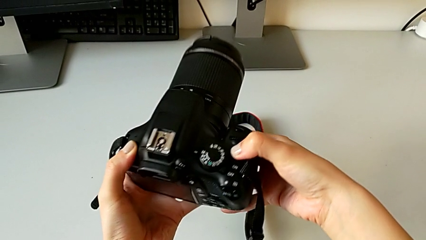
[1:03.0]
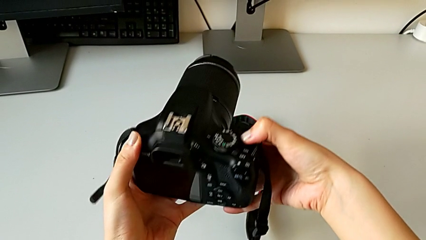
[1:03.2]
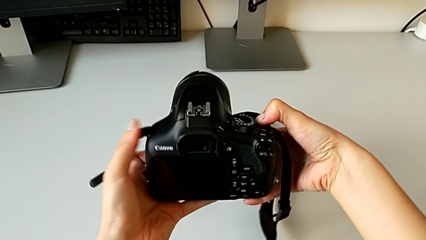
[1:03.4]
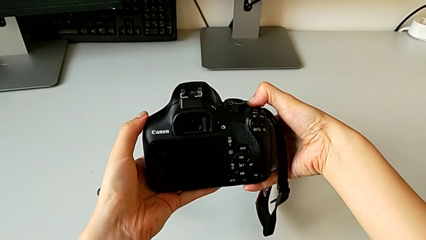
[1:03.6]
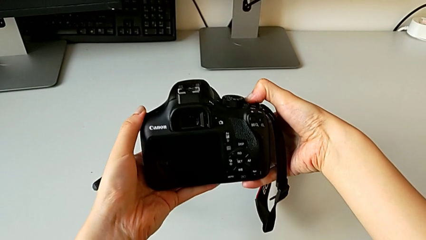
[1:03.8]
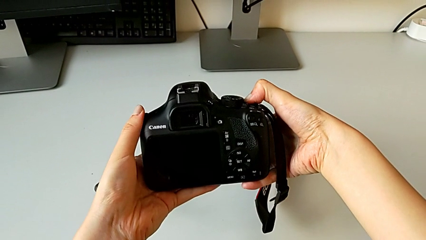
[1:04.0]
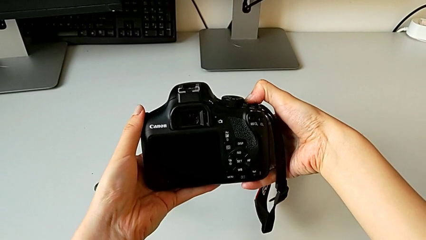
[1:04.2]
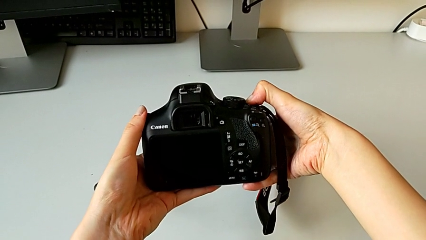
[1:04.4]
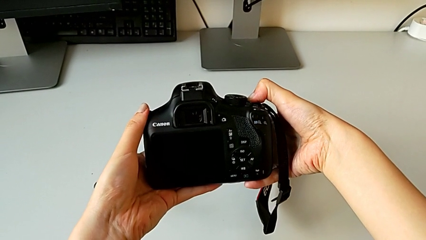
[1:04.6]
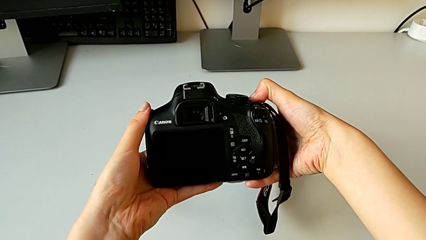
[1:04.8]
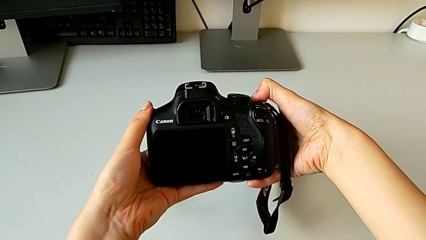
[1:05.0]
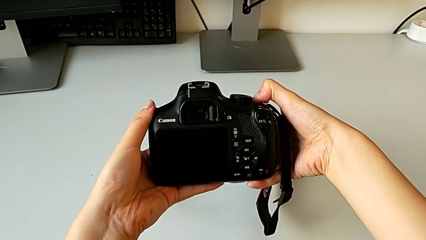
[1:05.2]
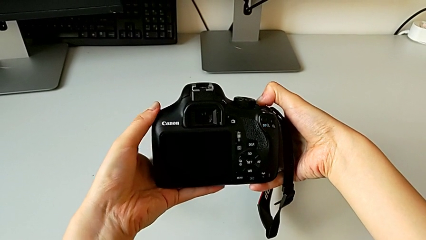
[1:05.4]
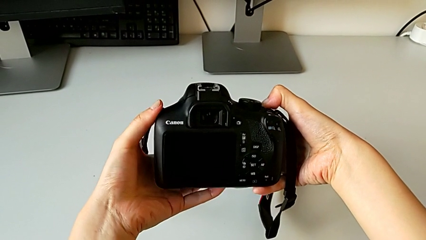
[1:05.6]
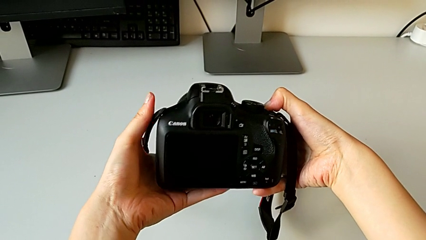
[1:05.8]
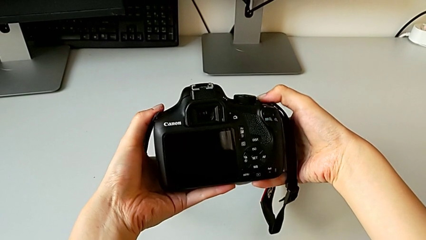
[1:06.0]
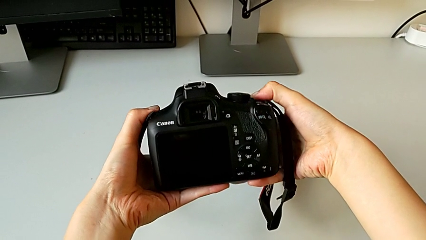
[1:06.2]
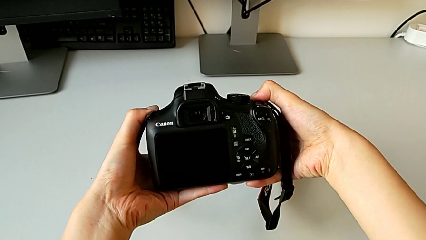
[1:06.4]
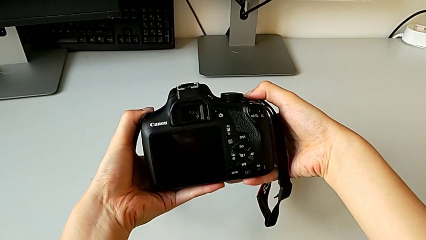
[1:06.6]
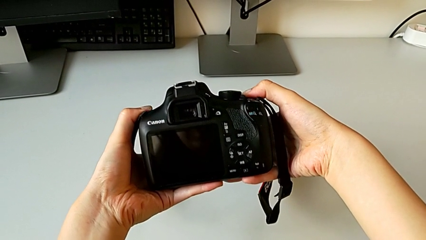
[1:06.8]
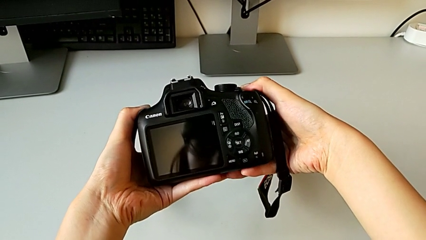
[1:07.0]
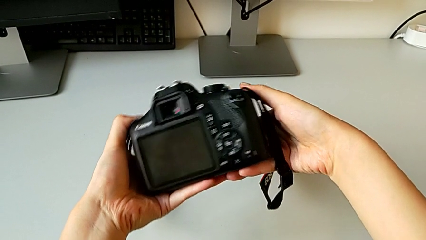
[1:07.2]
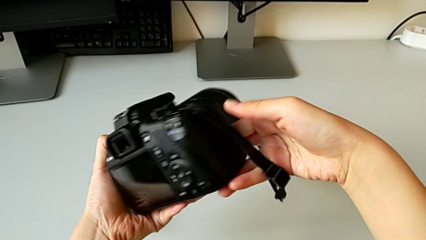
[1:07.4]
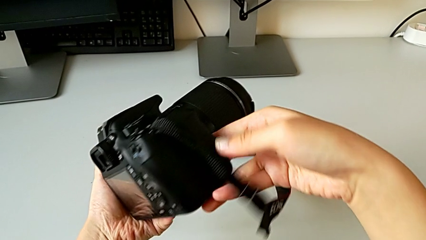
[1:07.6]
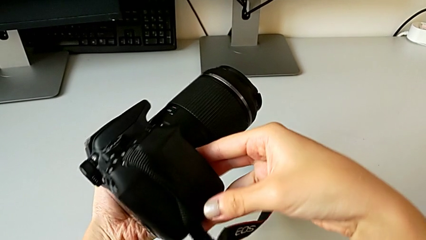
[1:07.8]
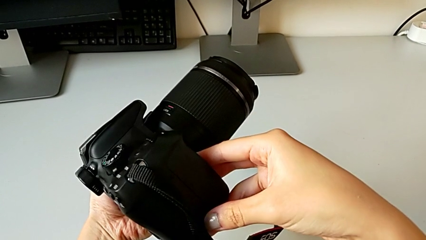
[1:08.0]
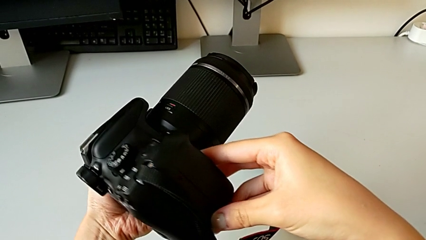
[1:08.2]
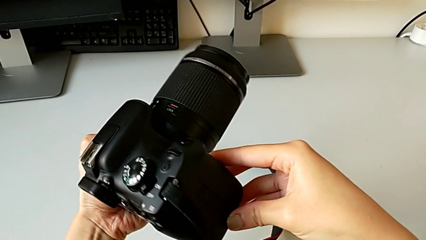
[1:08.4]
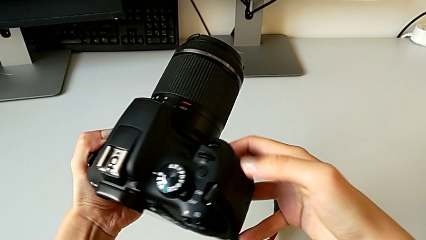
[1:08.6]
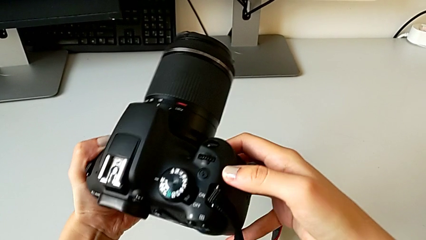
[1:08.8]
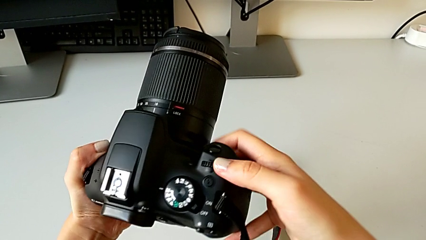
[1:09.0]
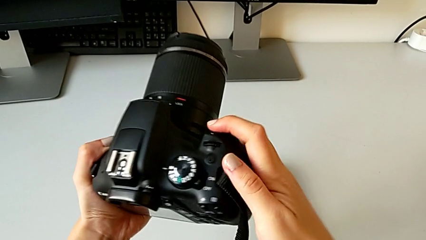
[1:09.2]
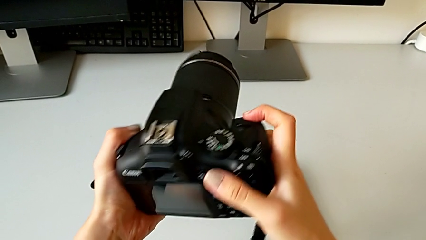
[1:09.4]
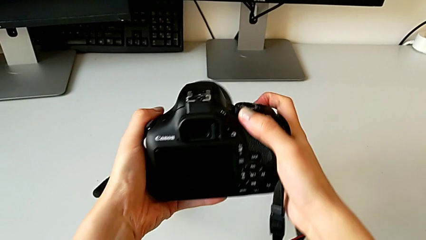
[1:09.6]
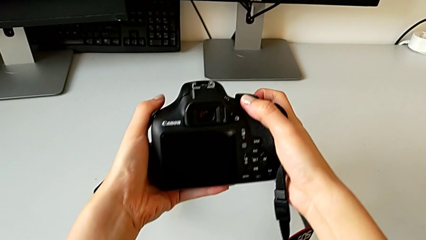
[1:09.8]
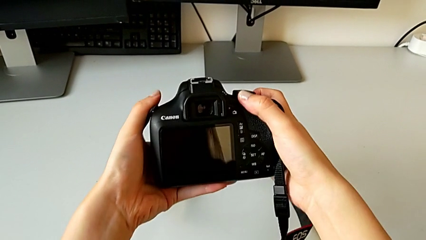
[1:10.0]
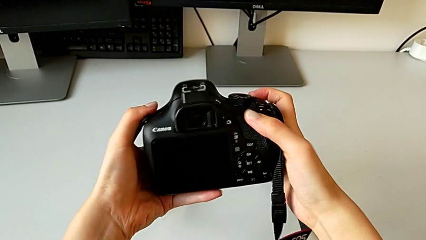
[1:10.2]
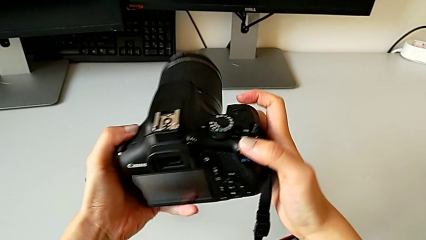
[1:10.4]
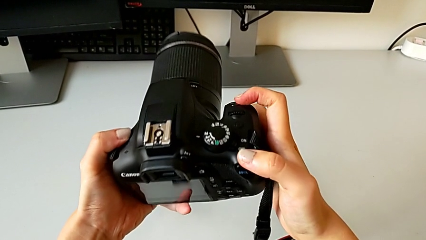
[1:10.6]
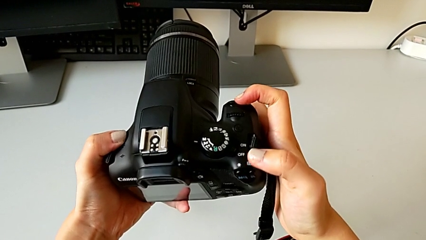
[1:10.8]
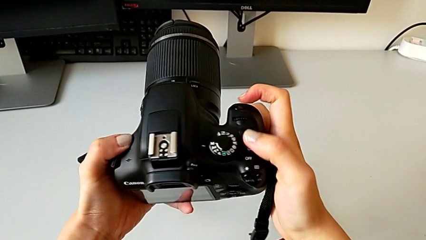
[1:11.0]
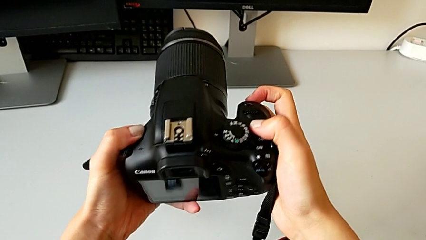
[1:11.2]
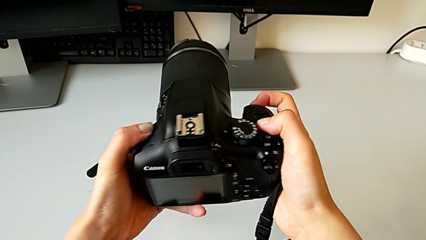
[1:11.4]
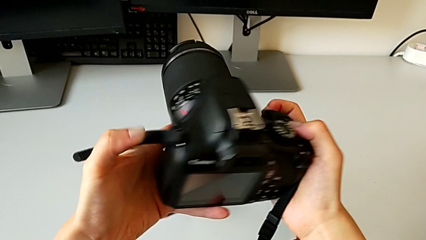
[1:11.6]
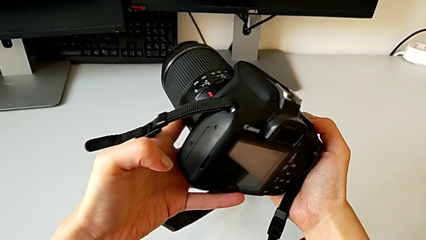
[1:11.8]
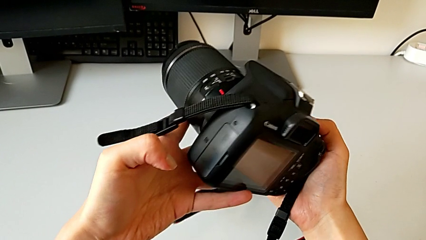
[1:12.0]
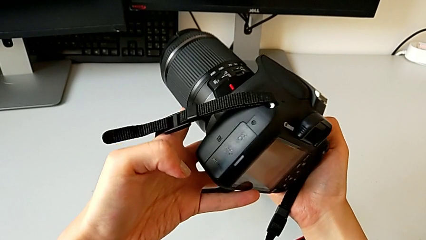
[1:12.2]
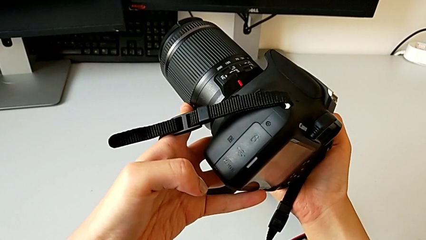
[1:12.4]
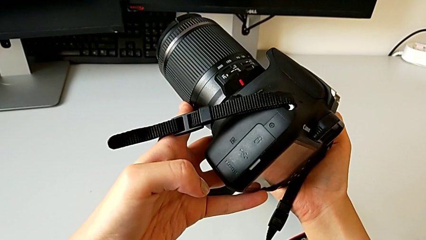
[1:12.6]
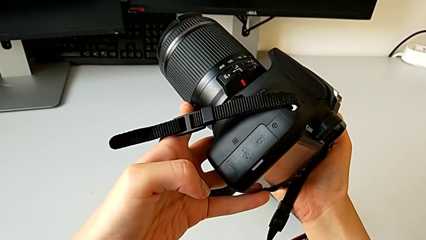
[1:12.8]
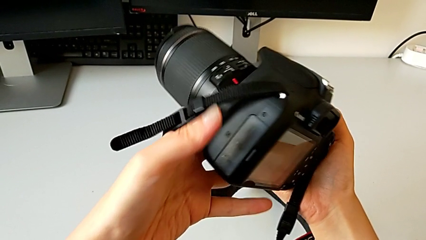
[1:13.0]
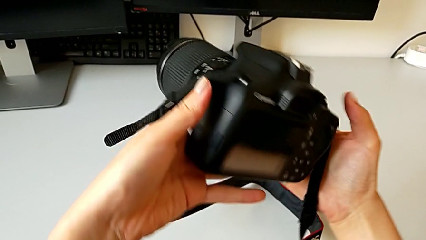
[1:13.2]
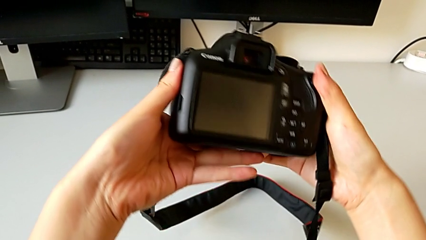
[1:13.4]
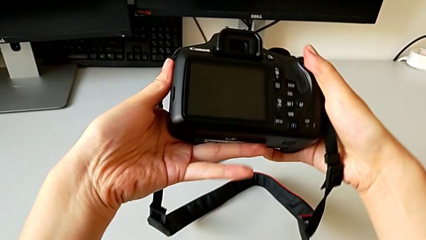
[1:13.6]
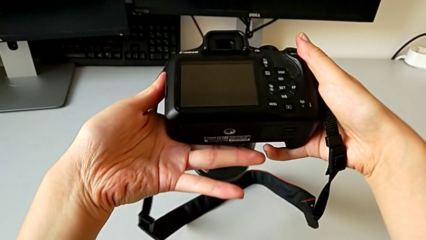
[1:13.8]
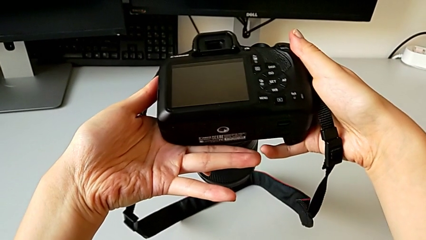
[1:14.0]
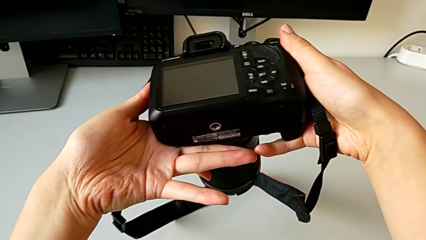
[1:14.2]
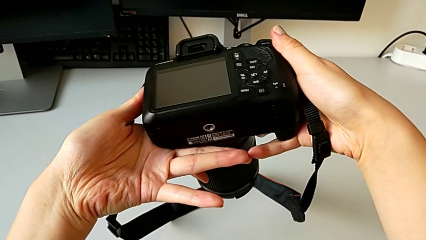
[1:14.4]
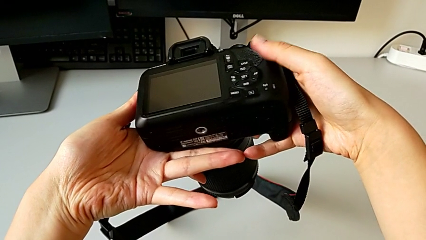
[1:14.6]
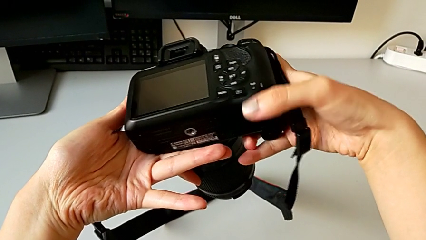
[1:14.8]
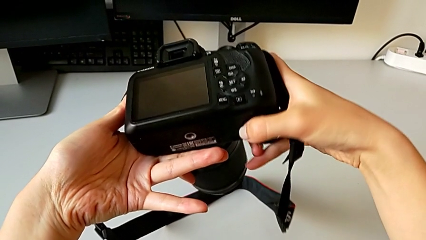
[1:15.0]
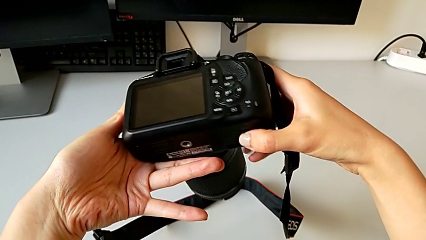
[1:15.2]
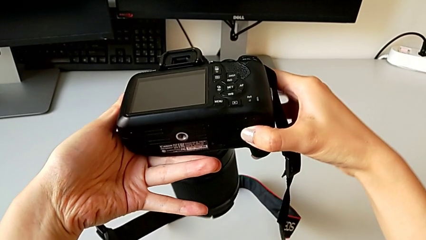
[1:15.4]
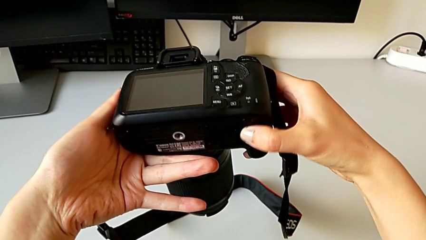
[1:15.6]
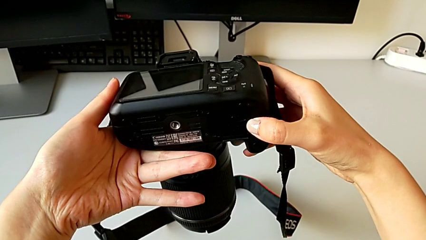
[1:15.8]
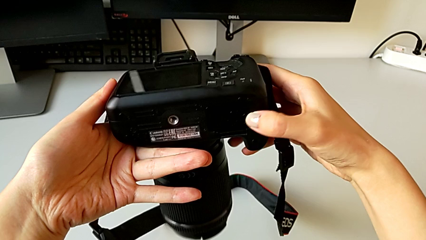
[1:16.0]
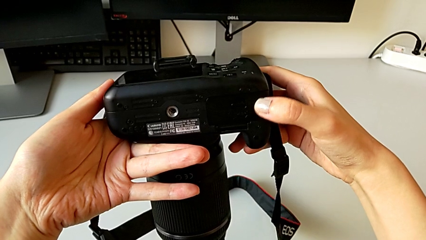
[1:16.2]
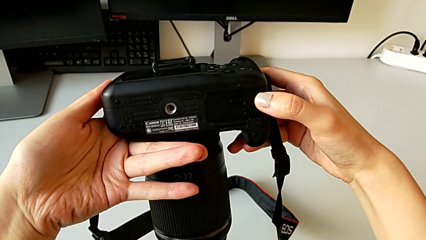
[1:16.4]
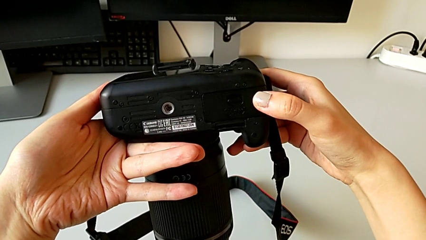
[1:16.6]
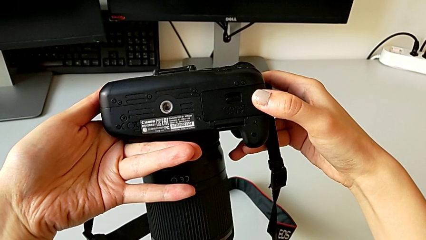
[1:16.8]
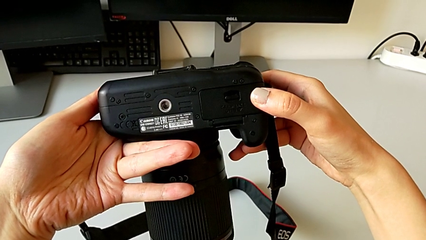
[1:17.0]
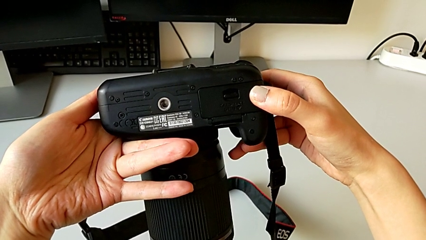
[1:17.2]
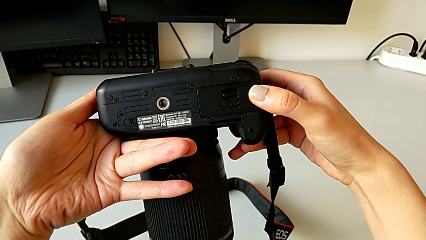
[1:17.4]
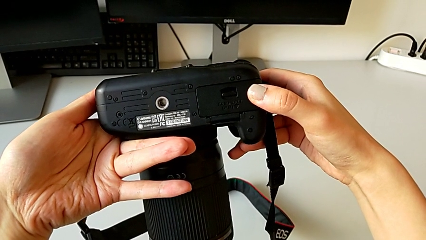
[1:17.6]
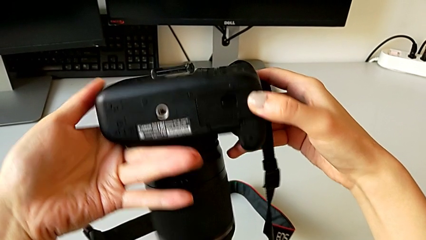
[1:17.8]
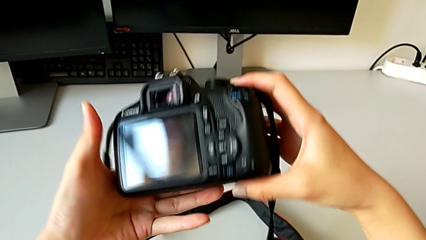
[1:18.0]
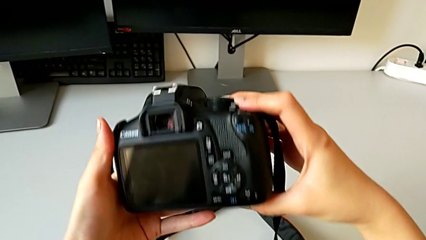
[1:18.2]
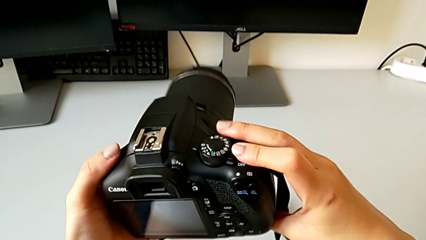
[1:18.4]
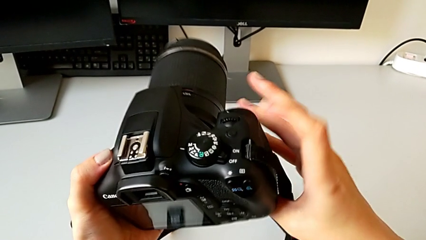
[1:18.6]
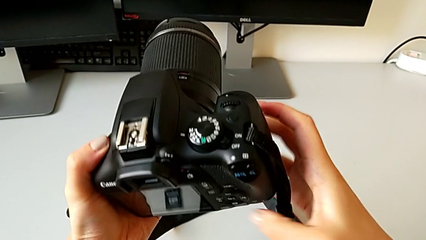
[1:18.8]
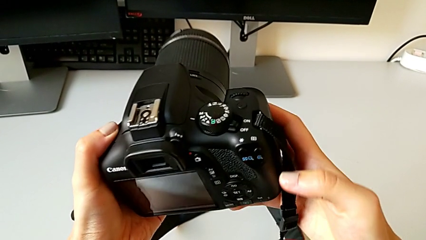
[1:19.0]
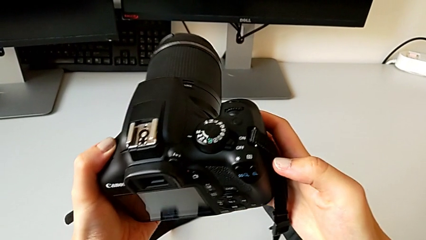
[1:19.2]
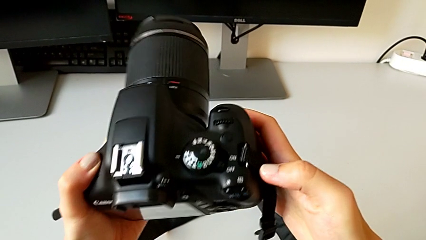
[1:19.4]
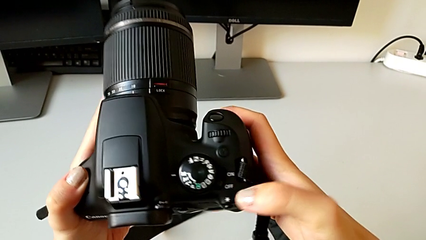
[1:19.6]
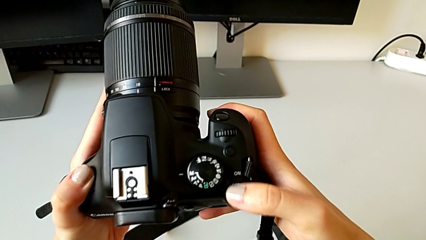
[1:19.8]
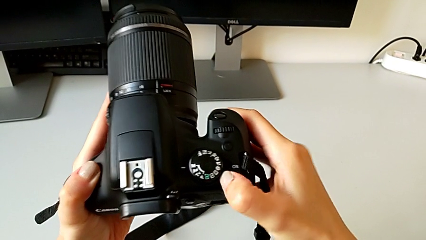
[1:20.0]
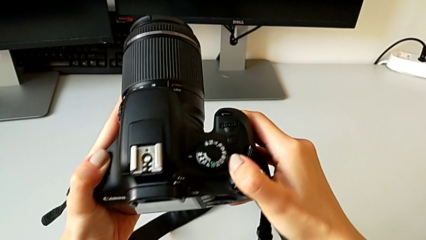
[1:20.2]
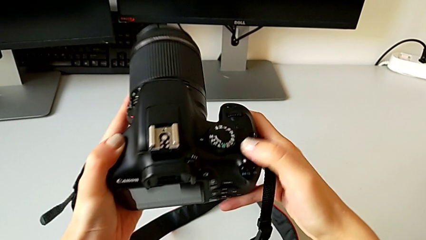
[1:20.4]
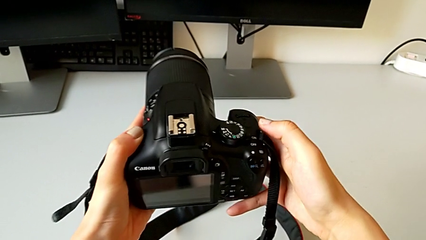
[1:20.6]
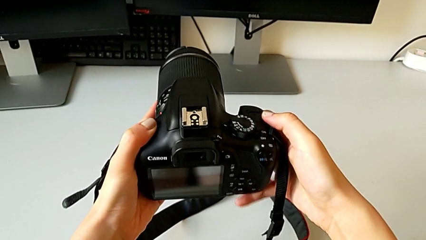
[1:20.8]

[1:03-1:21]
The camera wearer is turning on the DSLR. They wrongly press the button, inspect the DSLR, rotate it, inspect it, touch the battery door and press the button.
